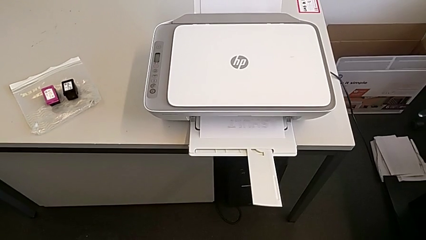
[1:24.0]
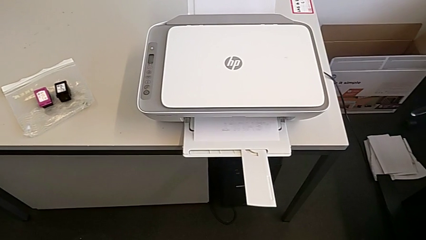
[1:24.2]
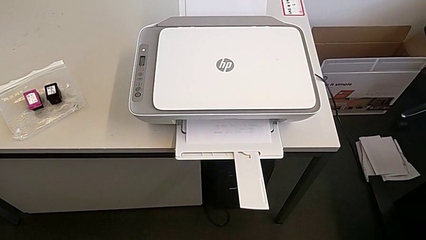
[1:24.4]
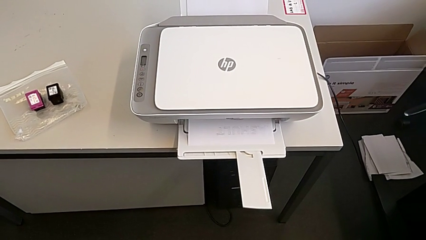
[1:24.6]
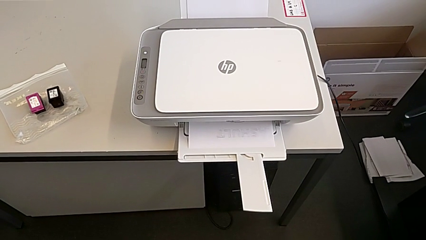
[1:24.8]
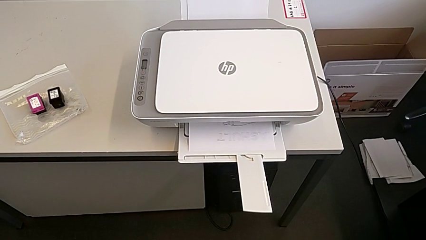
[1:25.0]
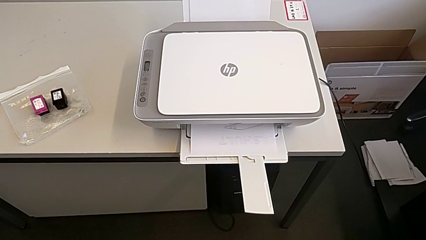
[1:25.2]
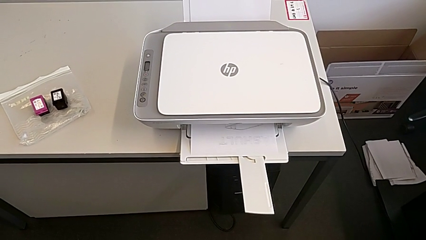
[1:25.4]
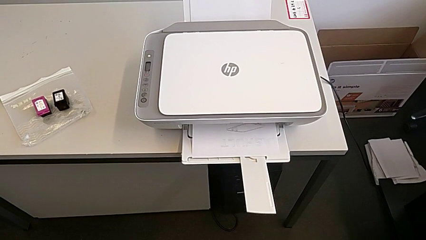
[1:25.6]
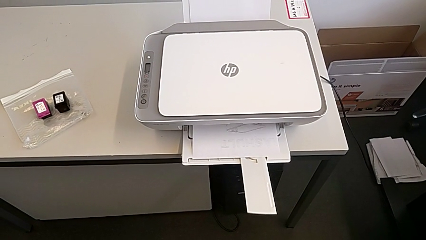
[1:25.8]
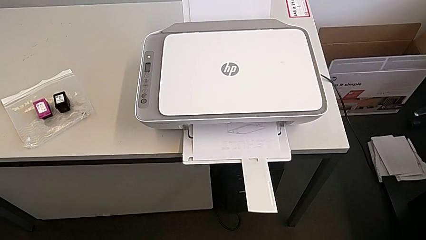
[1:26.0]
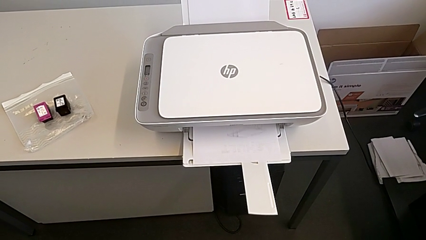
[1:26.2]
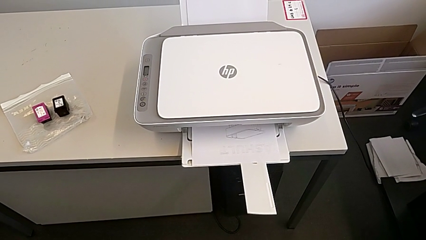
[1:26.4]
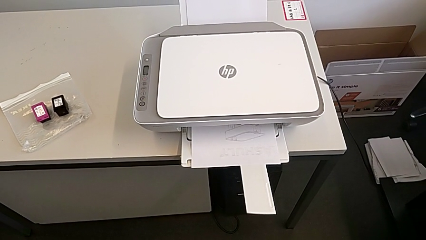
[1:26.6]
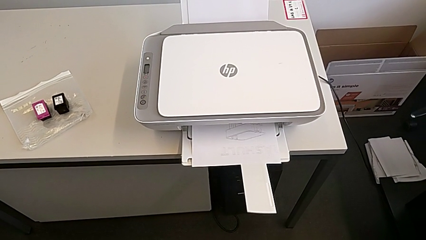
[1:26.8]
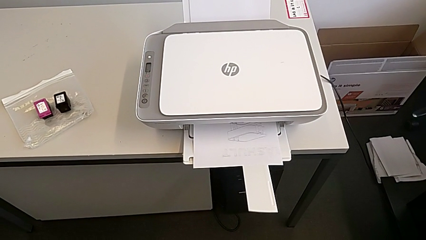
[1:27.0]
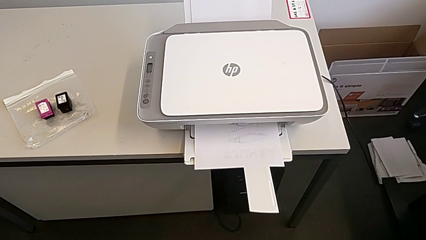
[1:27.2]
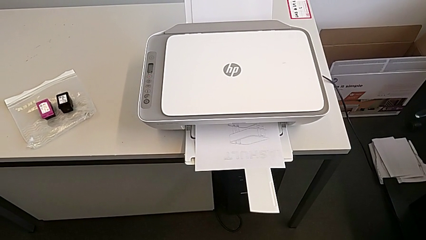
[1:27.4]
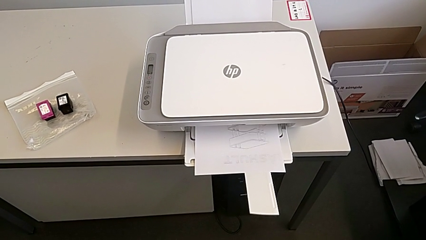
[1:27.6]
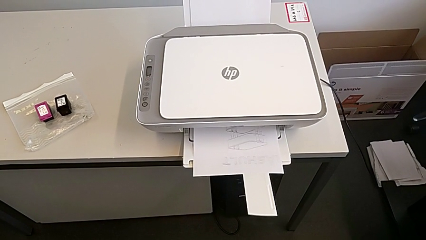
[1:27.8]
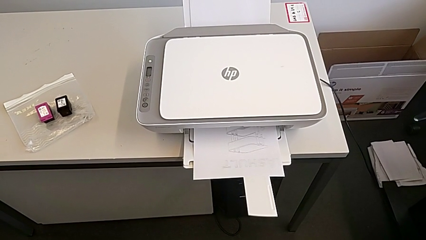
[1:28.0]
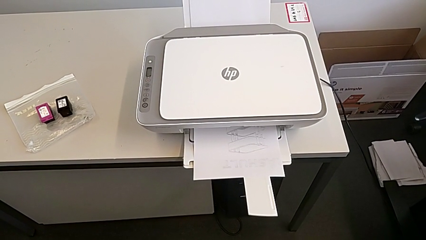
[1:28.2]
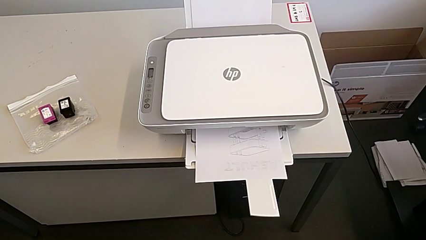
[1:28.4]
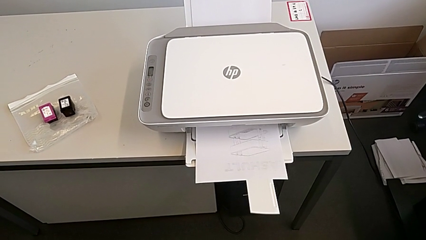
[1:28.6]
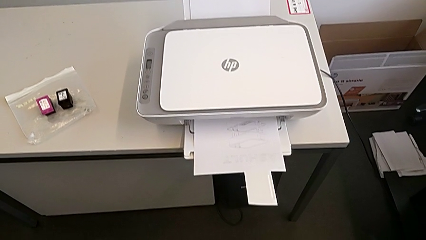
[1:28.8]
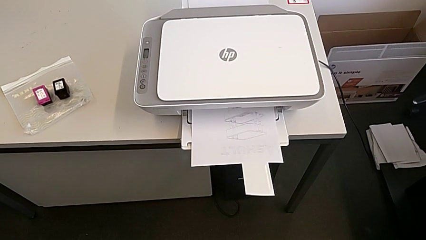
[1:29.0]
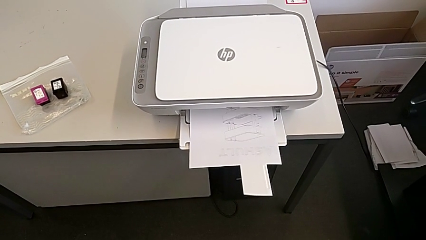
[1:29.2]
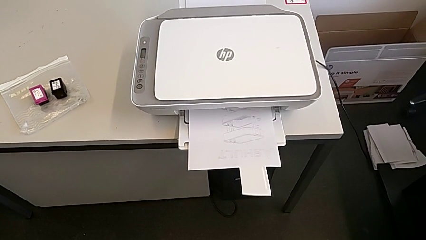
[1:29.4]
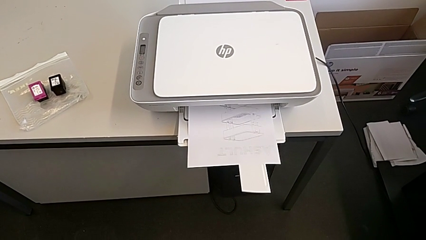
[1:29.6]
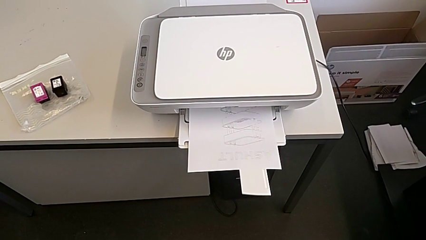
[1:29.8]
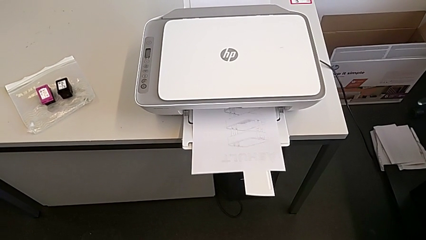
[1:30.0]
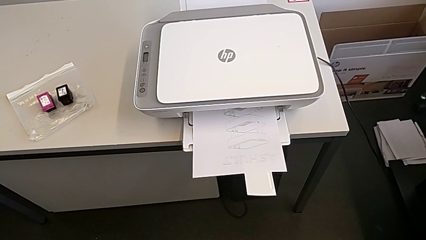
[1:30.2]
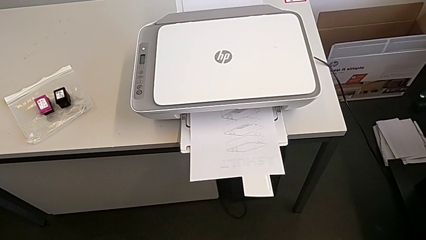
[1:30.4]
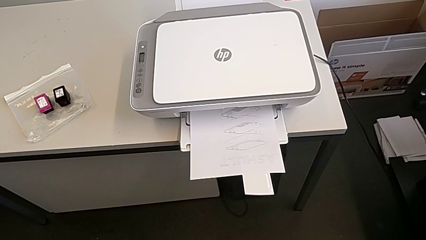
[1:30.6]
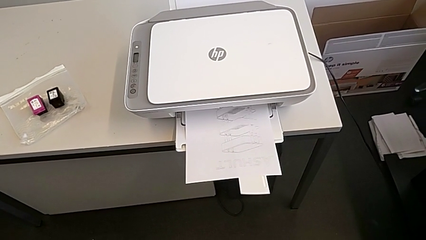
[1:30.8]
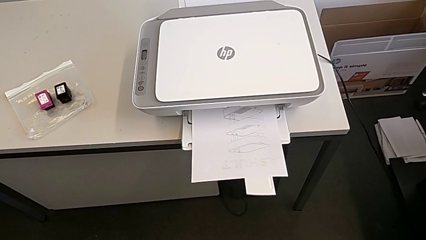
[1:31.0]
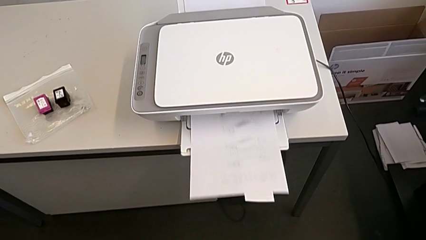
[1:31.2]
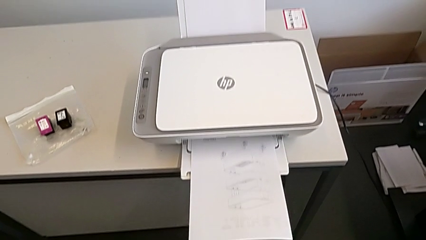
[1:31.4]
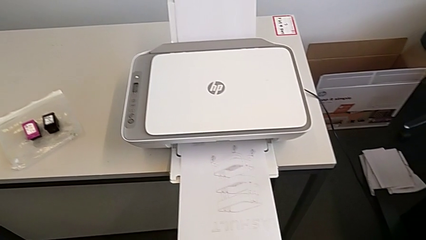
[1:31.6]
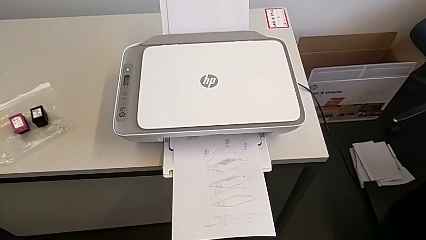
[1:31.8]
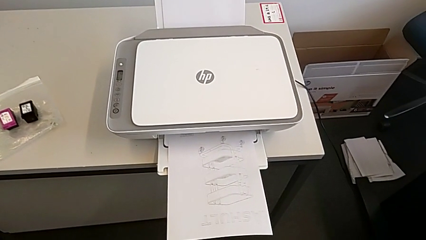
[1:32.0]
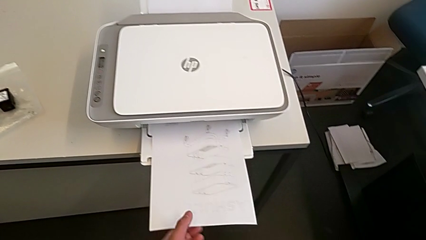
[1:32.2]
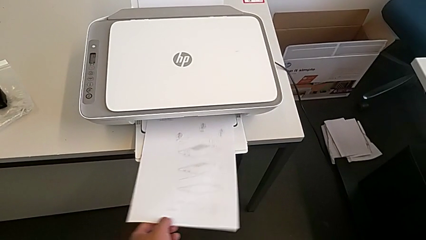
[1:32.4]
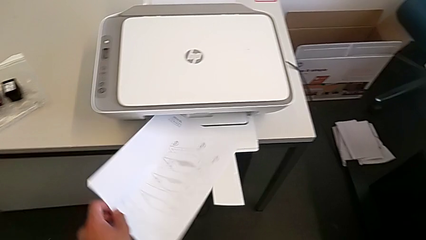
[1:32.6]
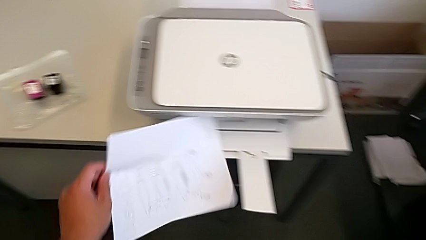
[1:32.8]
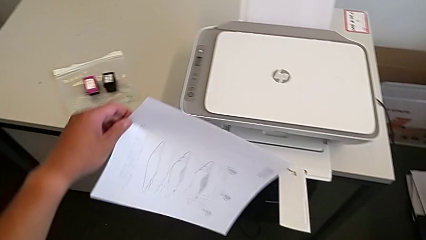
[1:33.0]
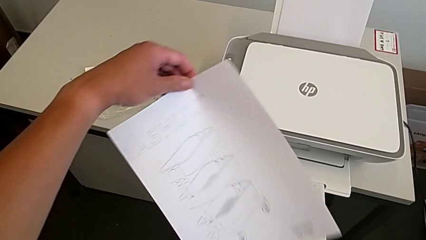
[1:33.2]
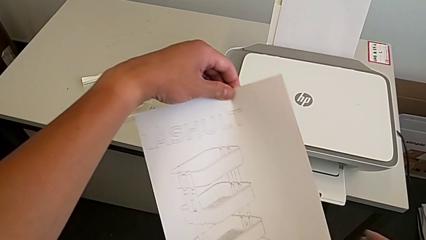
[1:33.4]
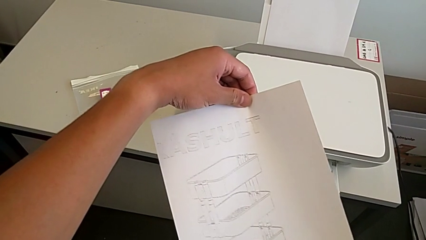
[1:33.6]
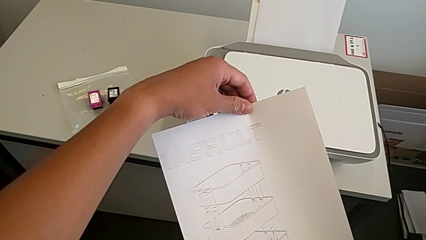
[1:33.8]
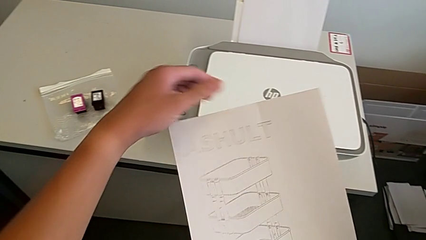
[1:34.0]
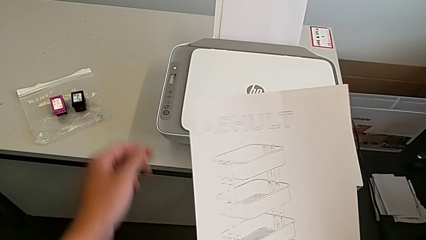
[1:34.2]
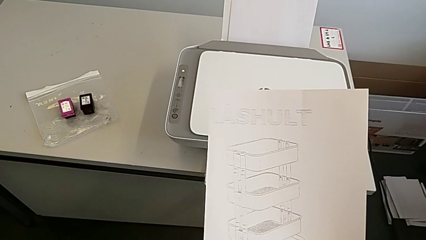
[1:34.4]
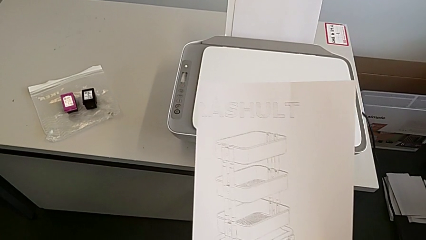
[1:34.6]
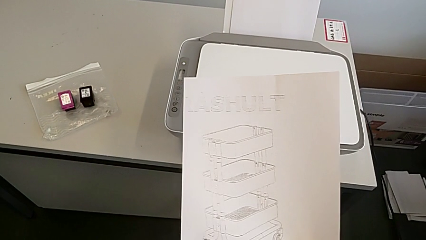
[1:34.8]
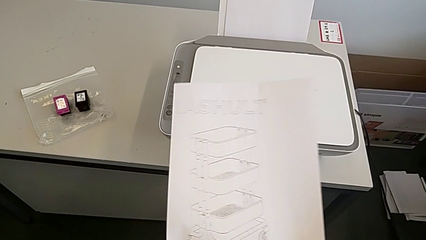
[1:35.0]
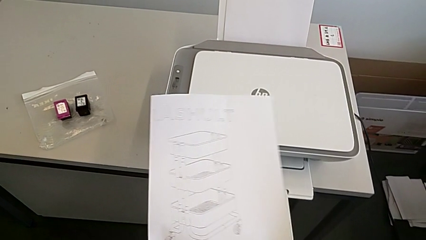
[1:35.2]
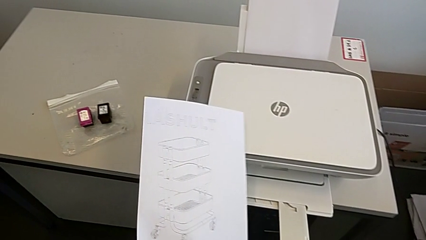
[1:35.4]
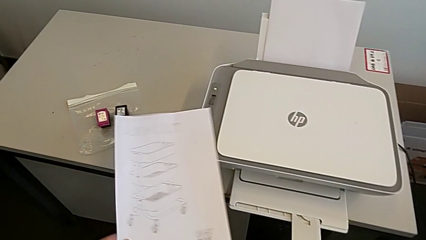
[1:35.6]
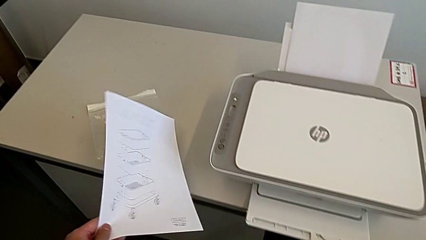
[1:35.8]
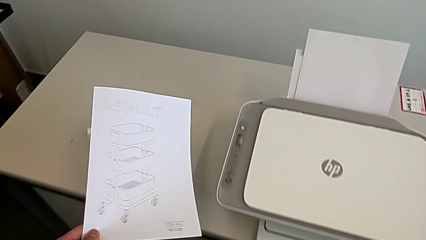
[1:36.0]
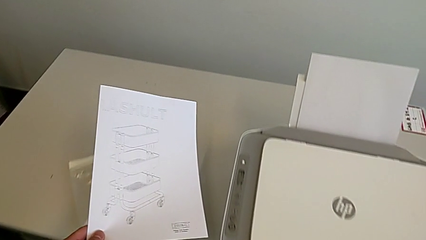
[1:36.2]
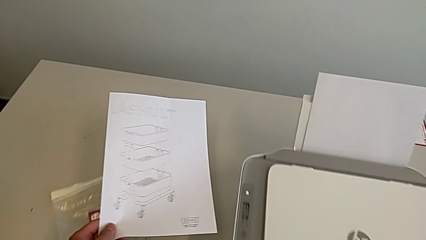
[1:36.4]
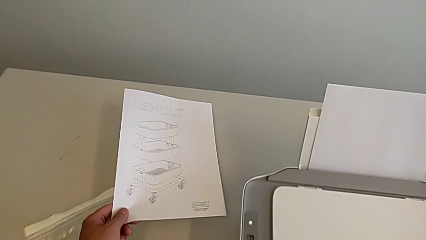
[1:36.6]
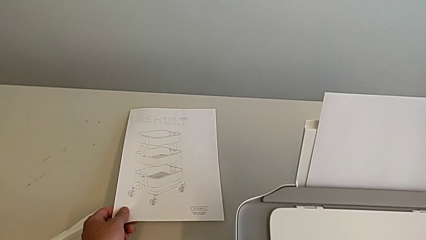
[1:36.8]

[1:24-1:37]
The camera wearer is printing a copy. They grab the paper stack, hold it and drop it.

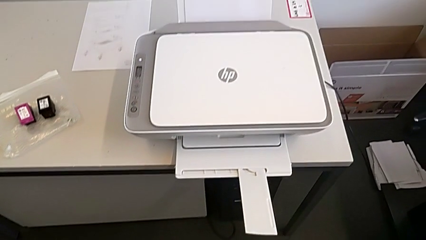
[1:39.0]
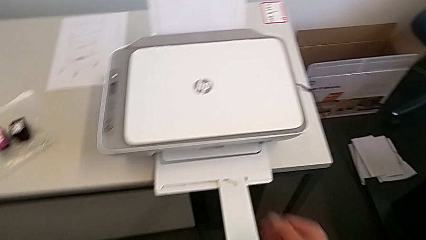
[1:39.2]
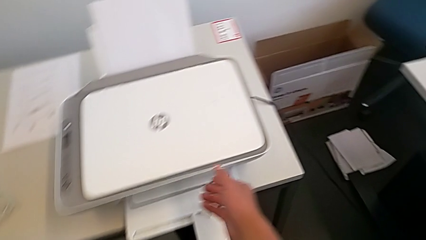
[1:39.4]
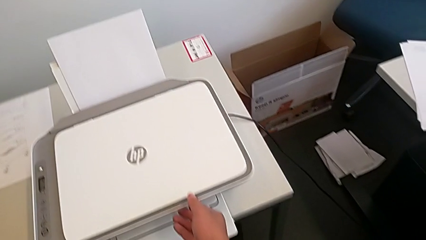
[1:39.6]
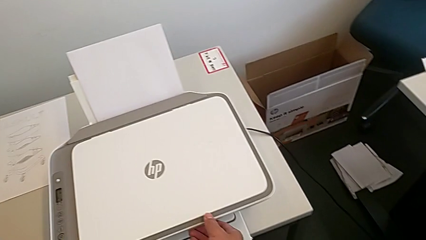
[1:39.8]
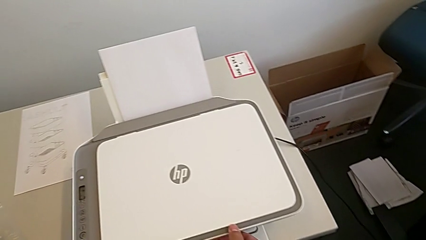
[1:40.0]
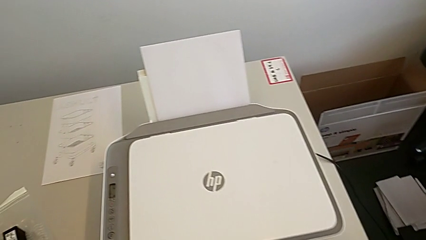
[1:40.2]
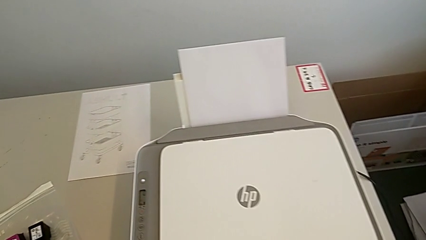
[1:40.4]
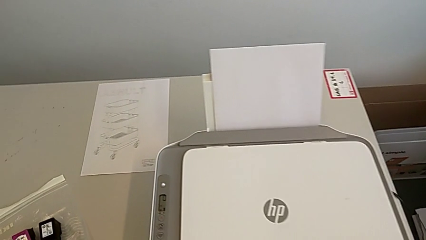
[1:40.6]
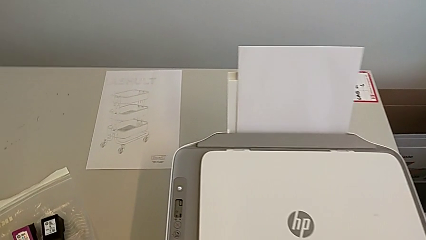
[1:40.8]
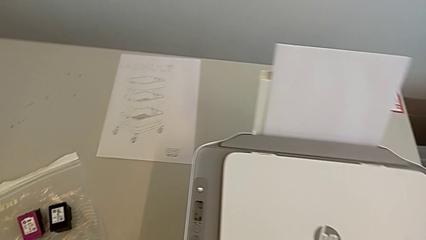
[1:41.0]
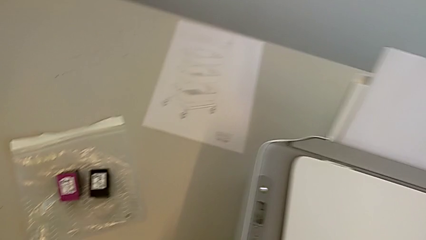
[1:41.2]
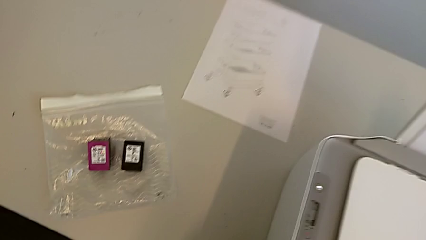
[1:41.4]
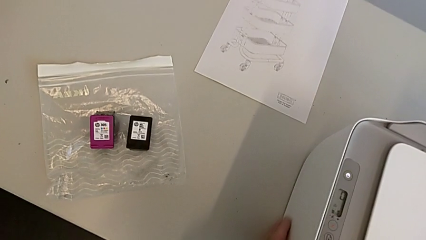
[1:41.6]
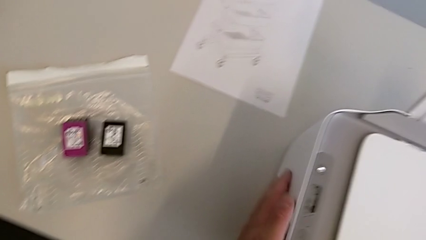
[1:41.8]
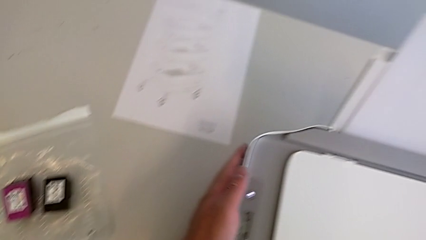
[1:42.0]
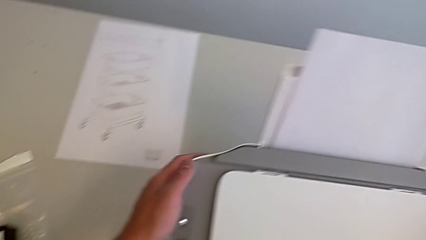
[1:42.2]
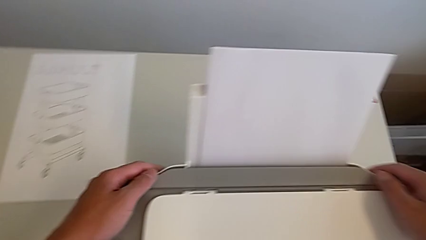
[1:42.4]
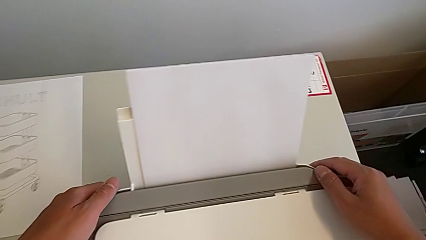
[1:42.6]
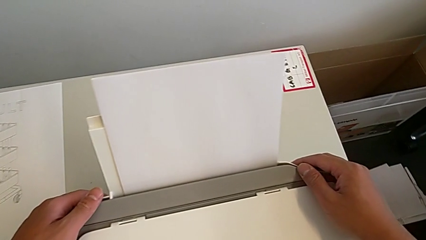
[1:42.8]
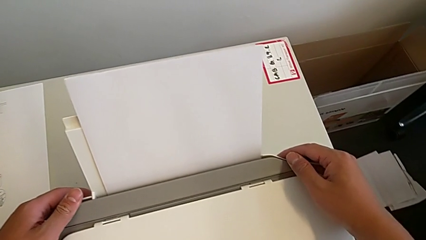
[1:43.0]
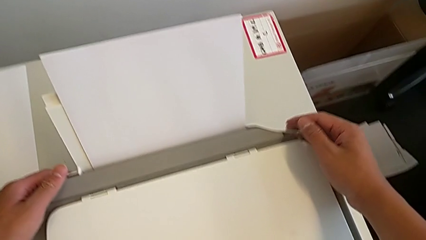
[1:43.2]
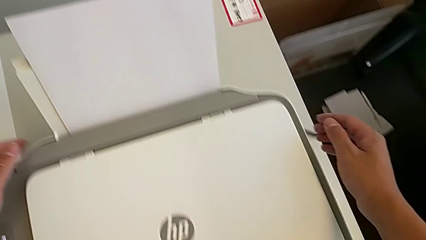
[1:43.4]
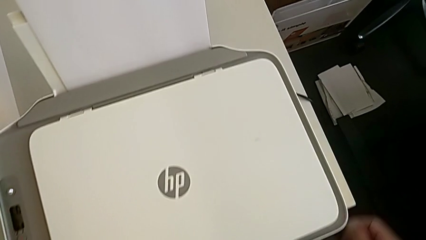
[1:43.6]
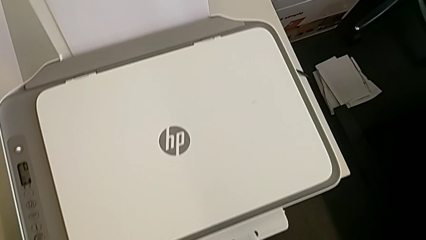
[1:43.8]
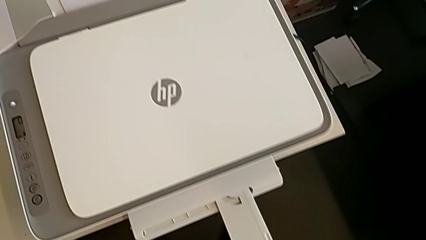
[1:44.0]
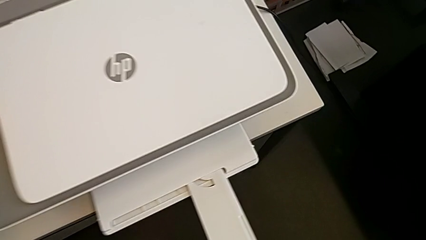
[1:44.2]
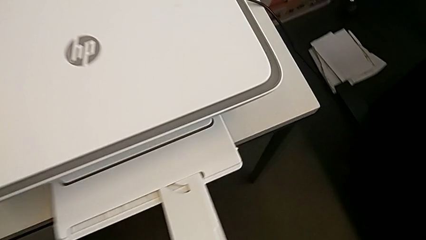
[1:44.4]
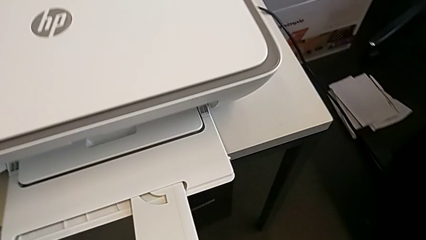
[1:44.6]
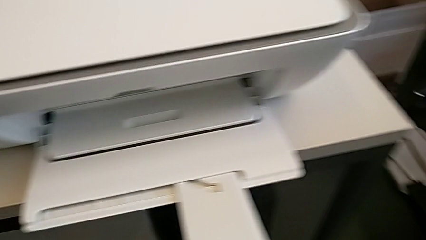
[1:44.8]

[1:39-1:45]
The camera wearer is changing the black and magenta ink cartridges.
